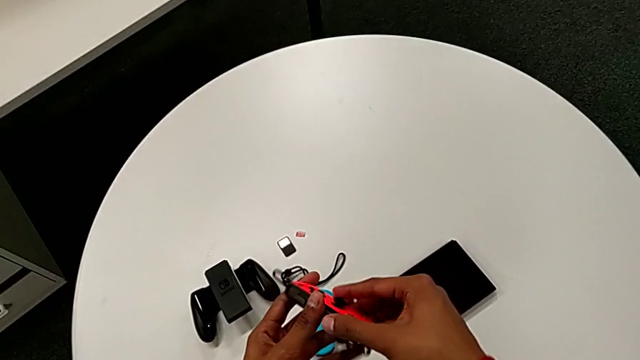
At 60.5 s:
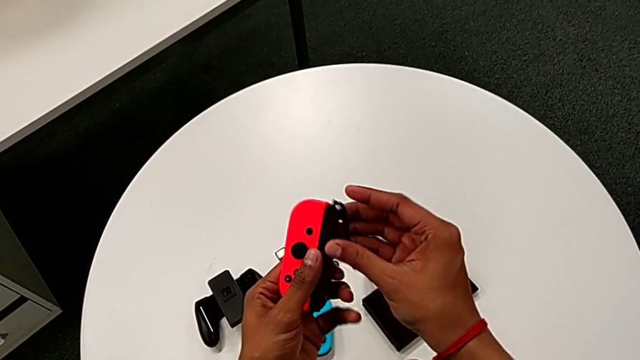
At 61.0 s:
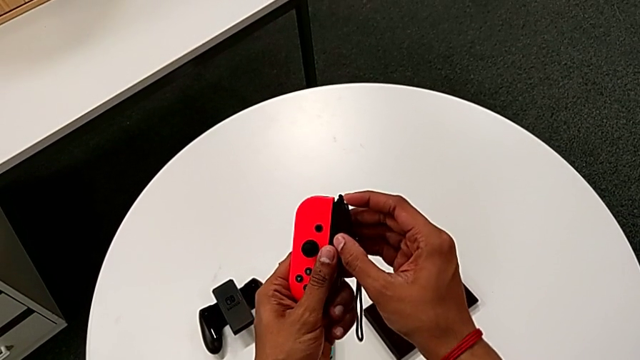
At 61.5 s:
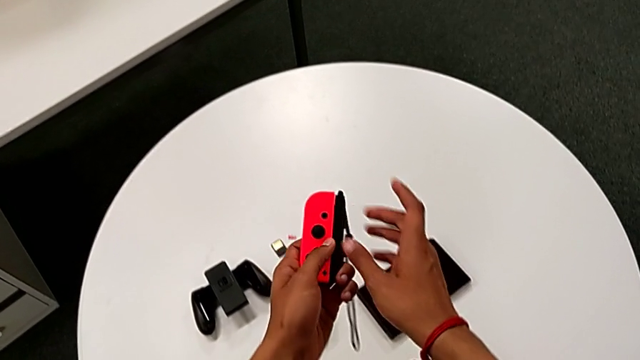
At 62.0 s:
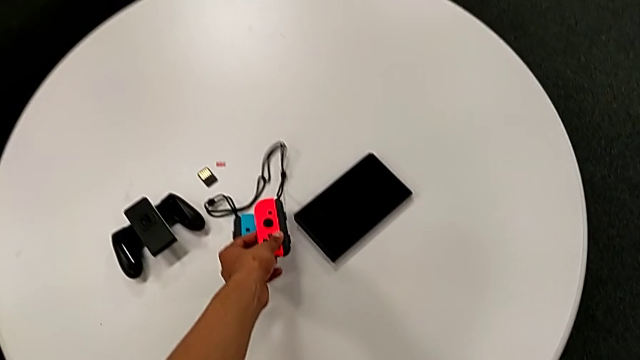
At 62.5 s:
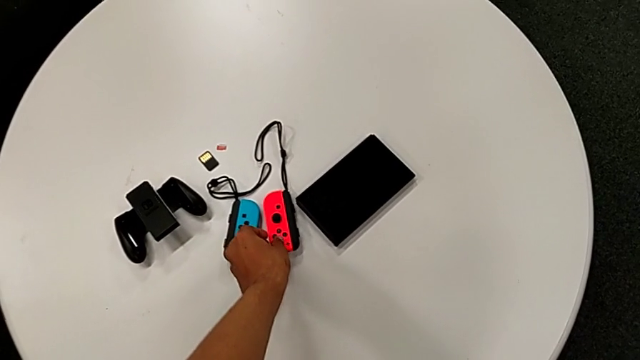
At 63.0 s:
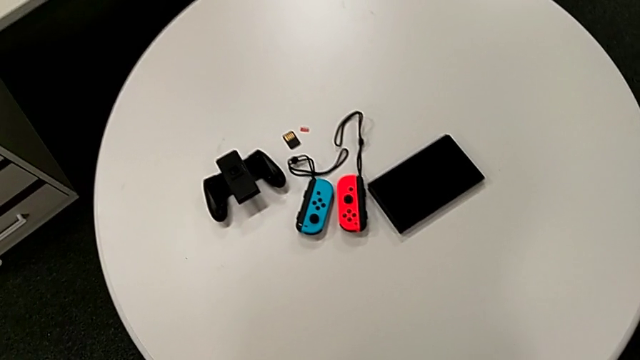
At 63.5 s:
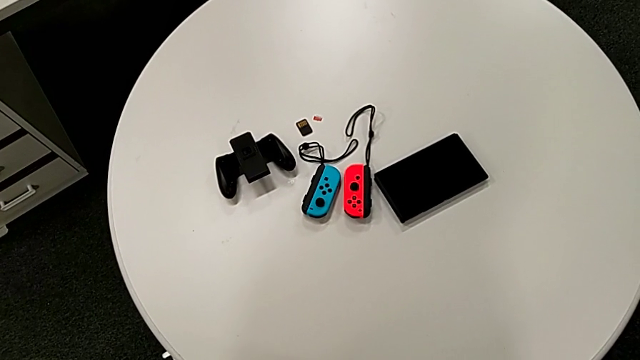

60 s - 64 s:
The camera wearer is changing the controller from the Joy-Con comfort grip to the two Joy-Cons. They grab the red Joy-Con controller with the right hand and begin to place it with the right hand.

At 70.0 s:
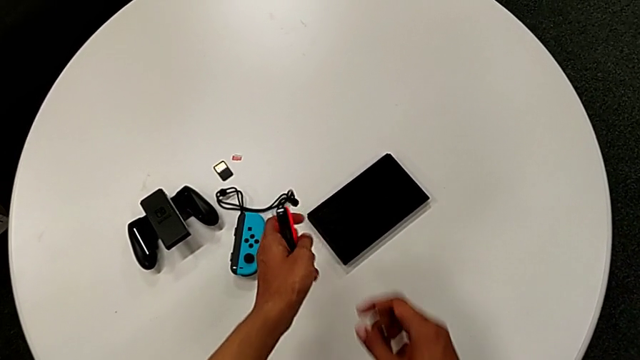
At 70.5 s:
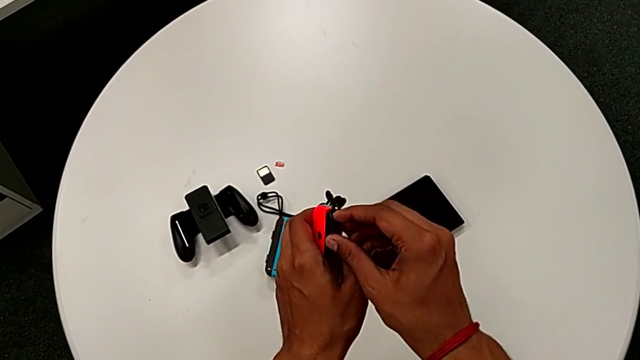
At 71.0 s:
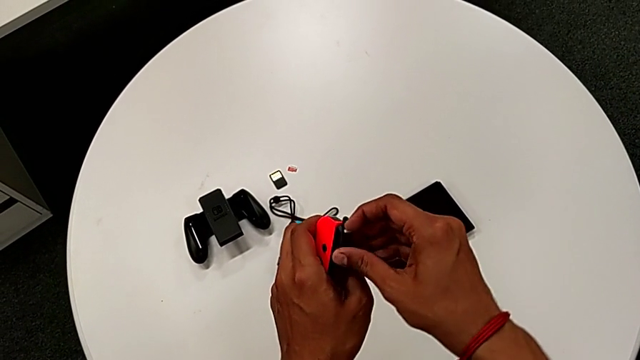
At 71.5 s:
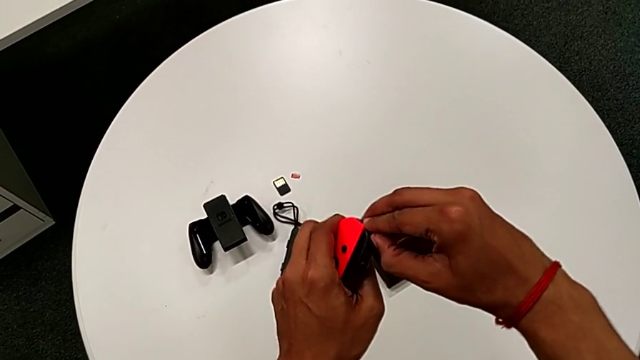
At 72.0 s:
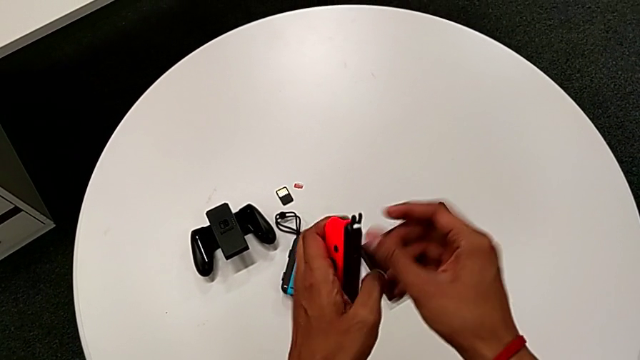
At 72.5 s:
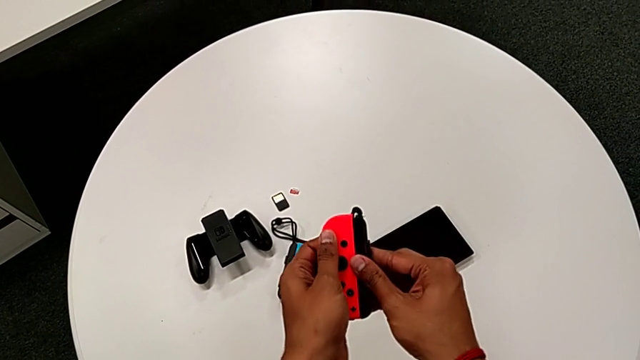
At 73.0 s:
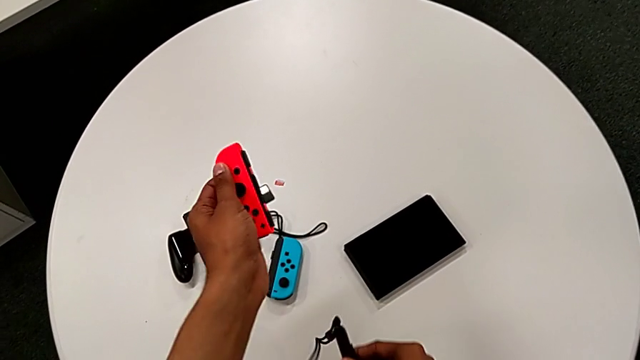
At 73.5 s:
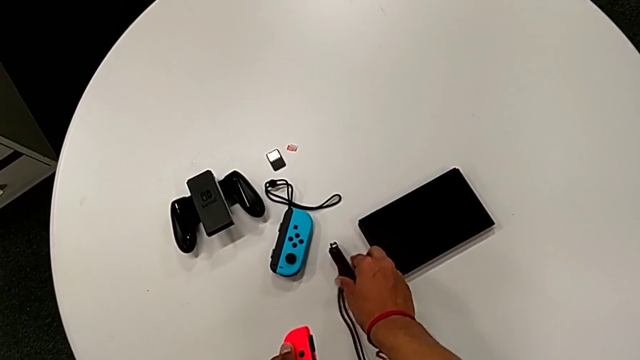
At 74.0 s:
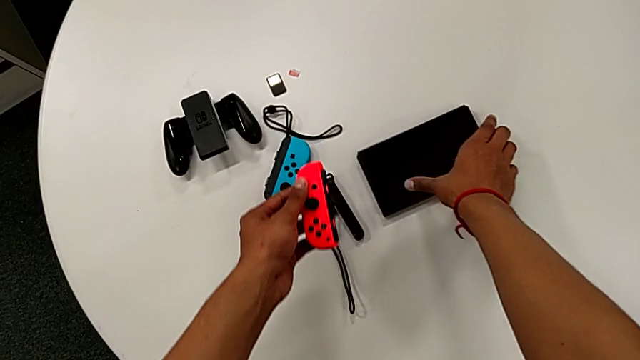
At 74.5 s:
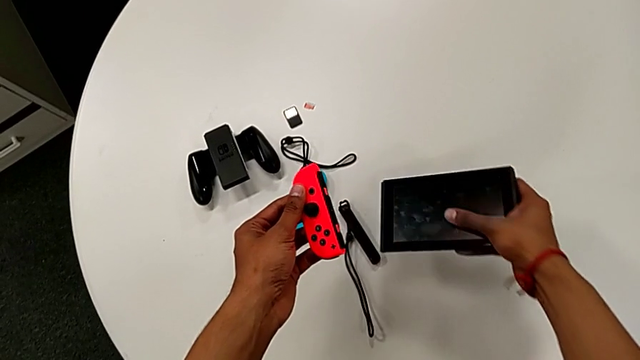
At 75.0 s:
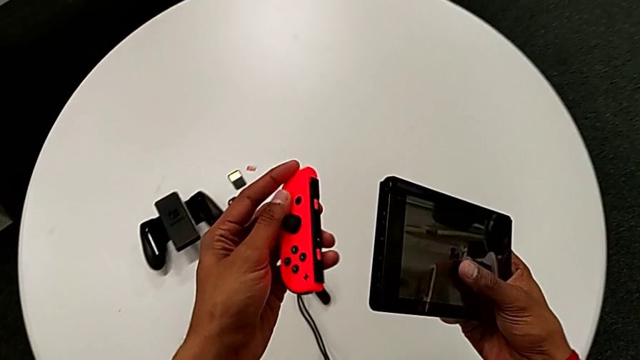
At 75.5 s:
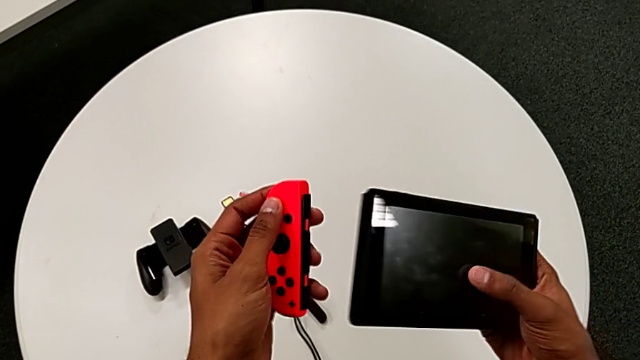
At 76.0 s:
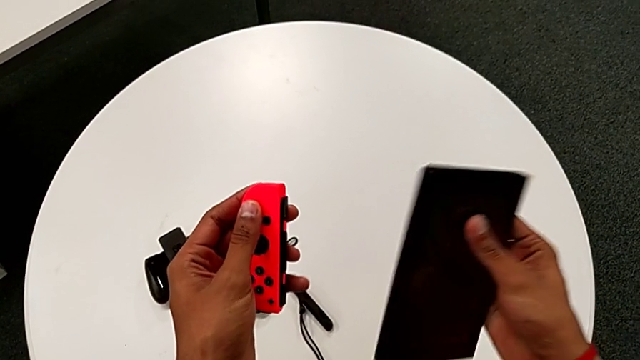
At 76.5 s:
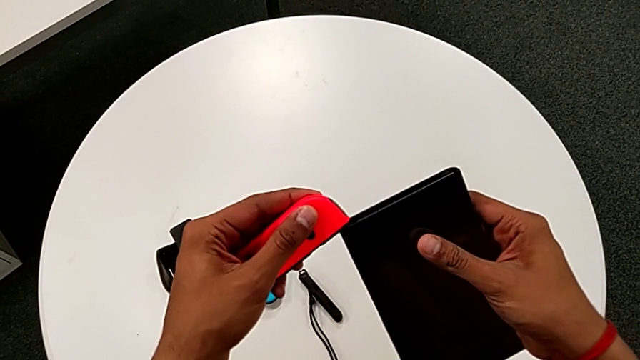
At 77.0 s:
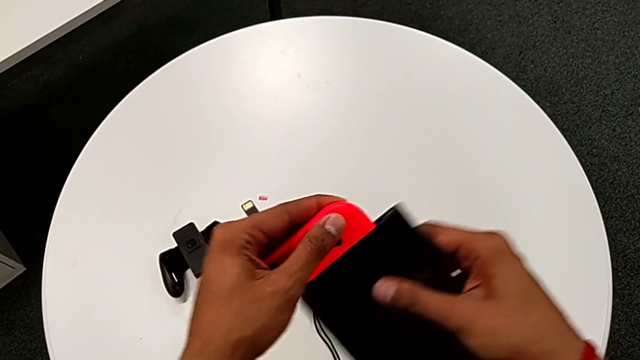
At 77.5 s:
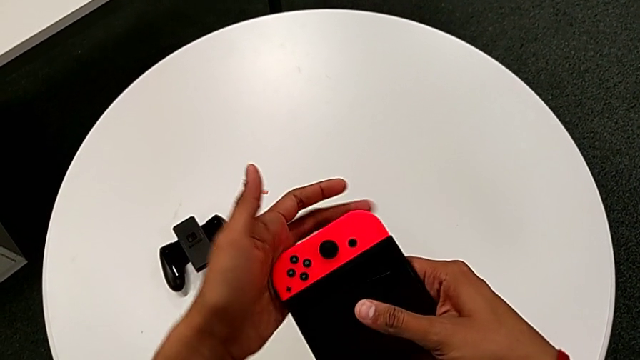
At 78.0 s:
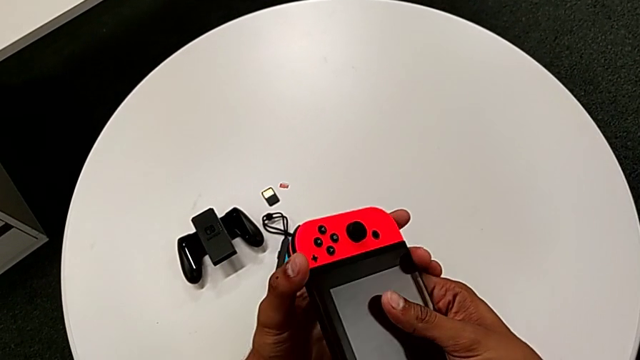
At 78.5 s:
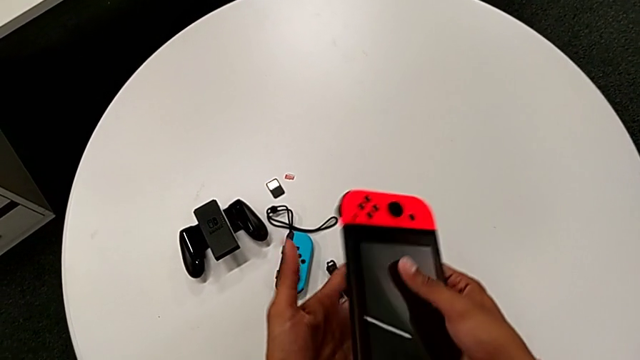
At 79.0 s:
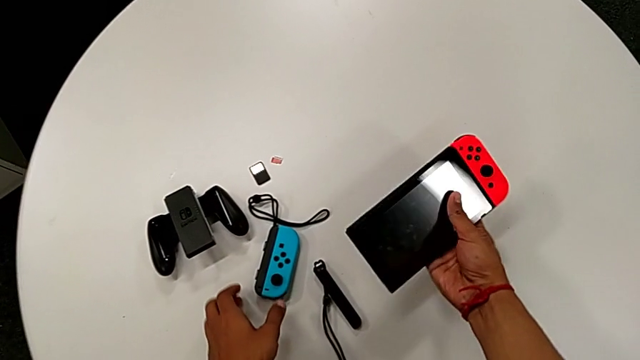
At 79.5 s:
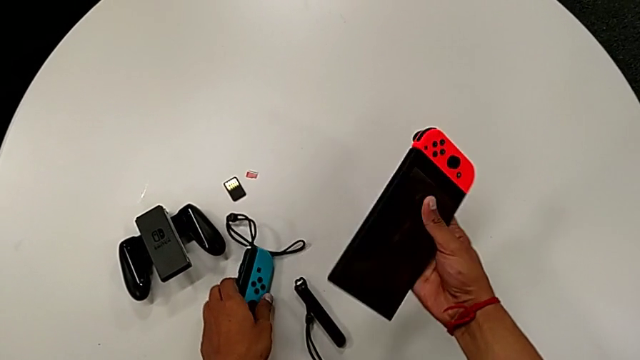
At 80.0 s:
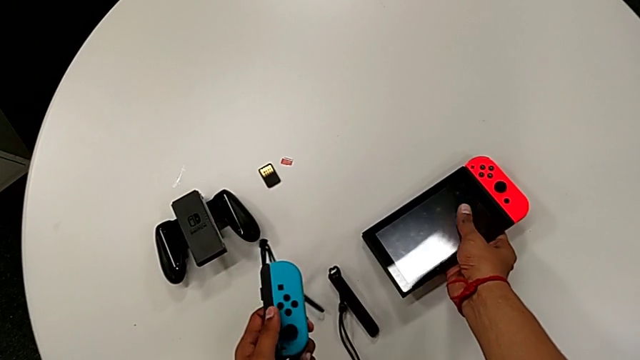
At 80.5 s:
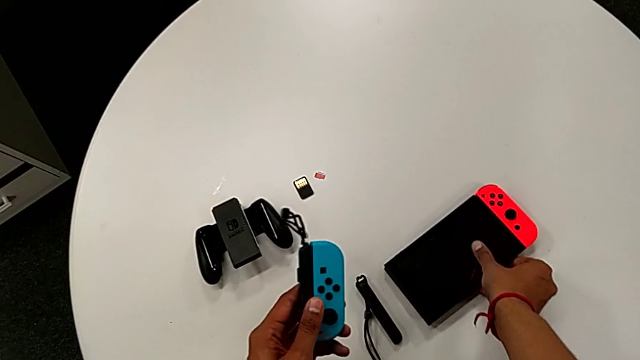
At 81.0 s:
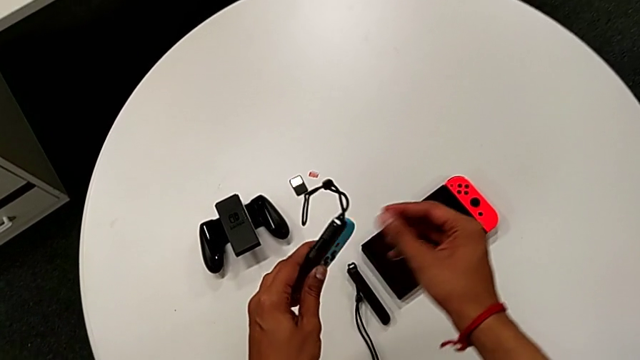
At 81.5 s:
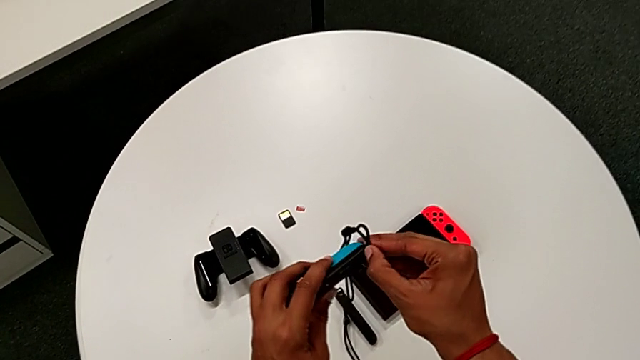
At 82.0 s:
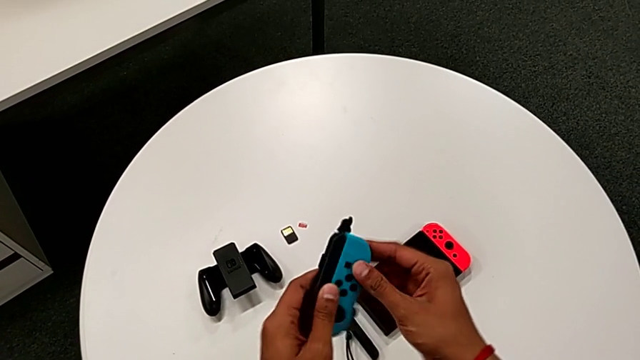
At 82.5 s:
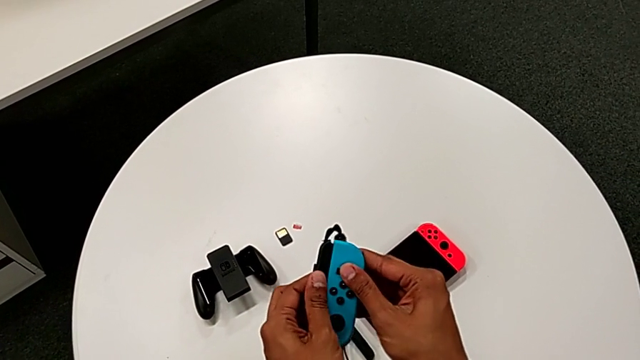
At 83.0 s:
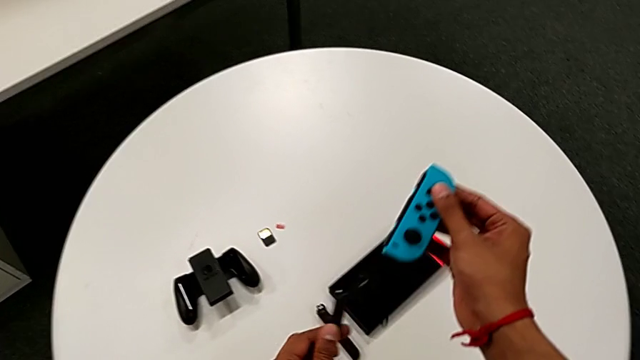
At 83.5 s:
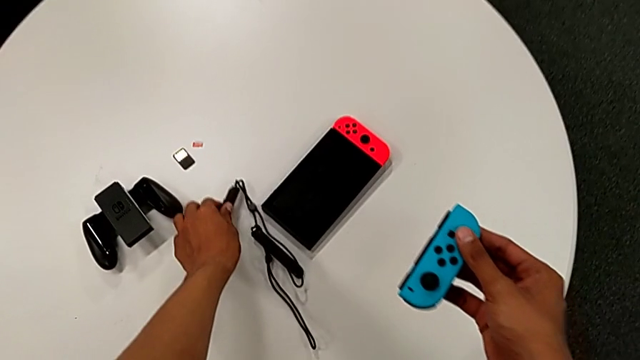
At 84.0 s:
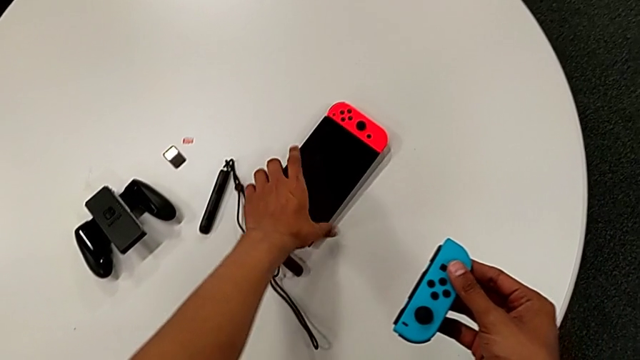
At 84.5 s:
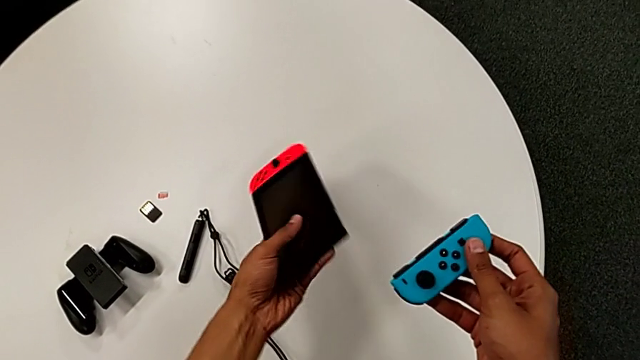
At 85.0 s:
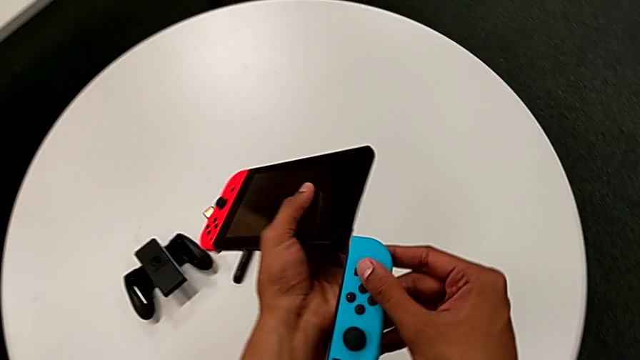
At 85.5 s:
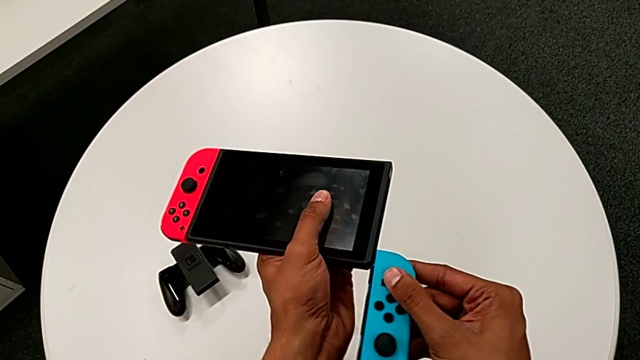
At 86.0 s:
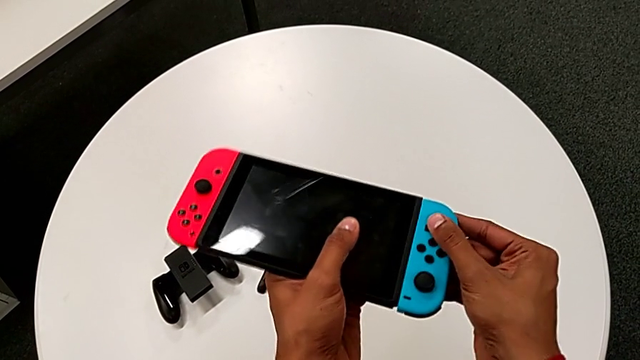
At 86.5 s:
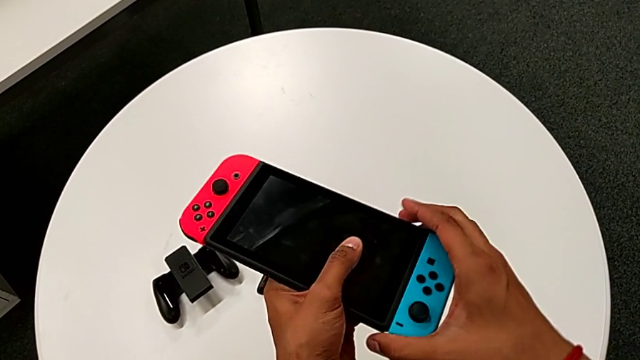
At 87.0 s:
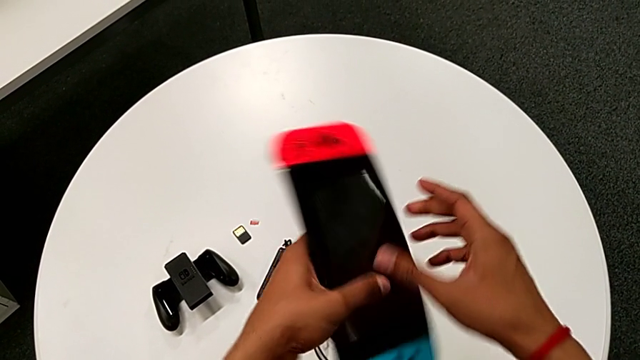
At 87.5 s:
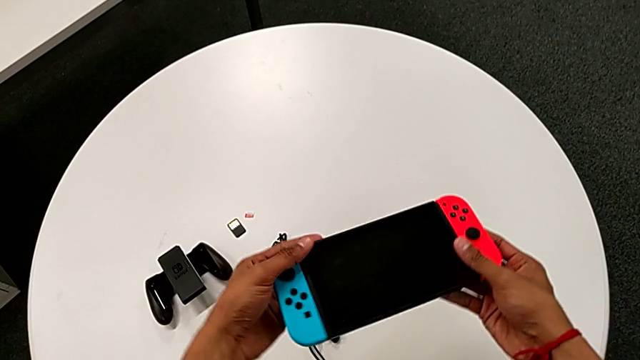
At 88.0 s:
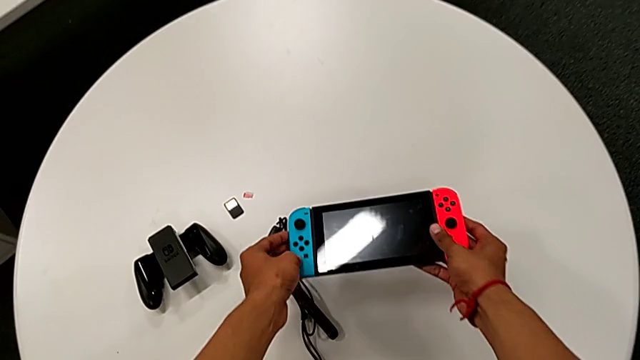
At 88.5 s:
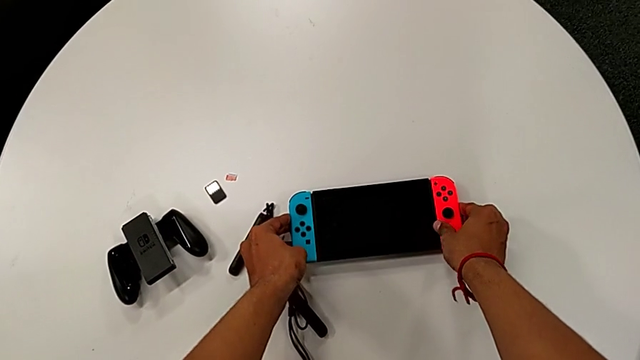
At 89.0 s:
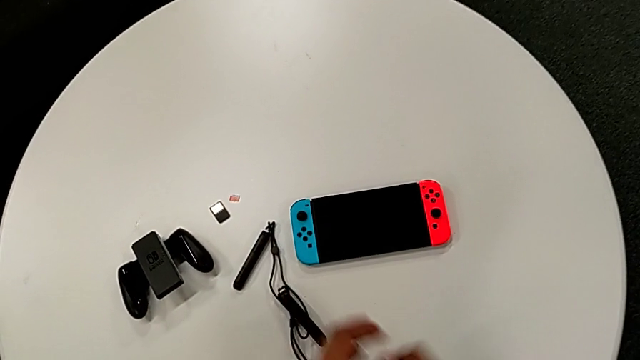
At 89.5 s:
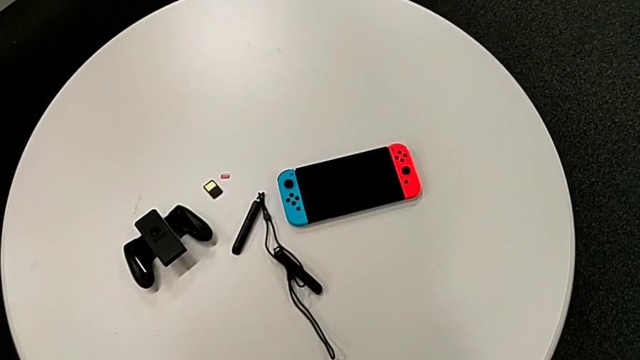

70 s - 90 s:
The camera wearer changes the controller from the two Joy-Cons to the handheld mode. They unlock the red Joy-Con strap lock. They slide the red Joy-Con controller, place the Joy-Con strap and grab the comfort grip, all with the right hand. They slide the Joy-Con controller, place the rectangular Nintendo Switch with the right hand, grab the blue Joy-Con controller with the left hand, slide it with the left hand, place the Joy-Con controller, grab the Nintendo Switch with the left hand, slide the blue Joy-Con controller with the right hand and begin to place the rectangular Nintendo Switch.
